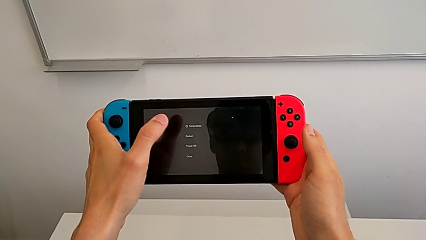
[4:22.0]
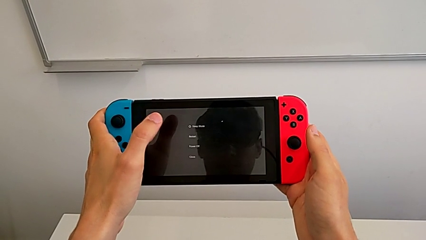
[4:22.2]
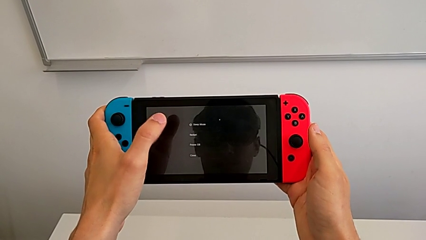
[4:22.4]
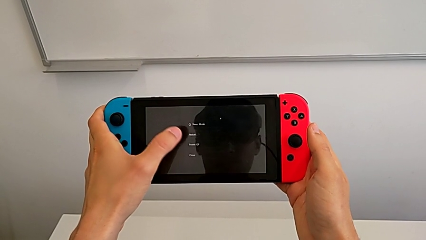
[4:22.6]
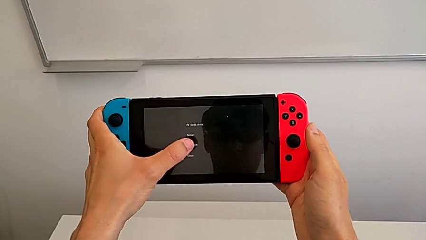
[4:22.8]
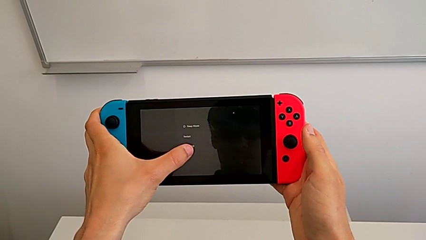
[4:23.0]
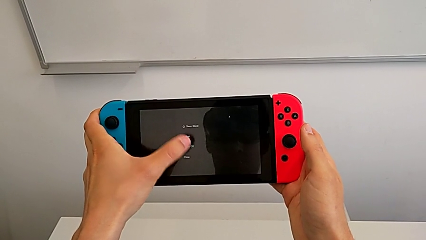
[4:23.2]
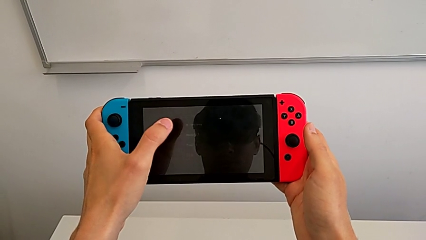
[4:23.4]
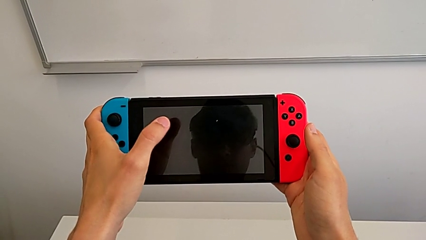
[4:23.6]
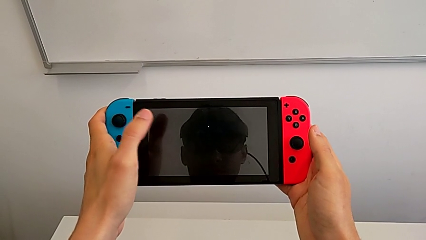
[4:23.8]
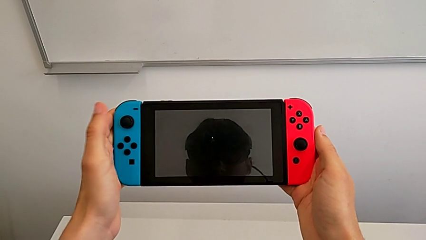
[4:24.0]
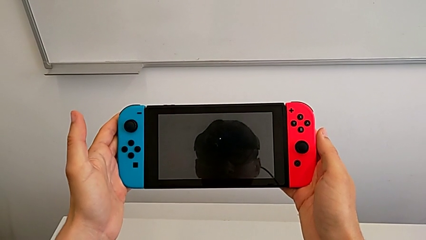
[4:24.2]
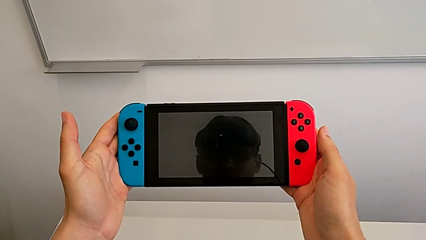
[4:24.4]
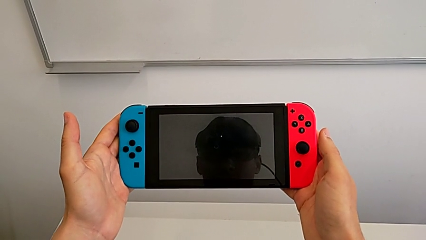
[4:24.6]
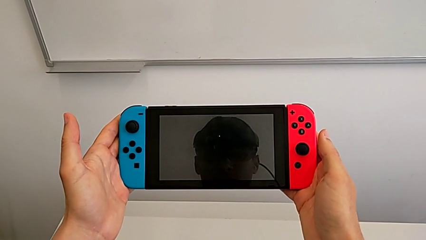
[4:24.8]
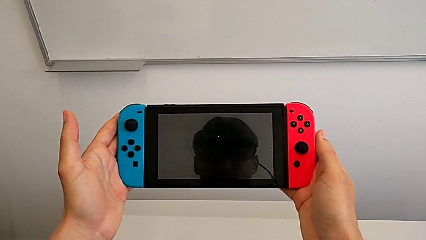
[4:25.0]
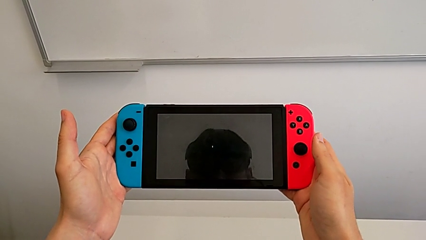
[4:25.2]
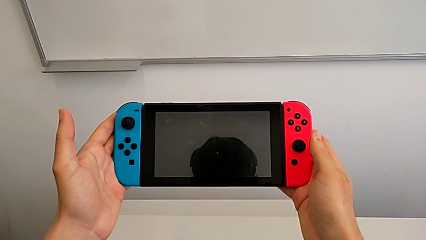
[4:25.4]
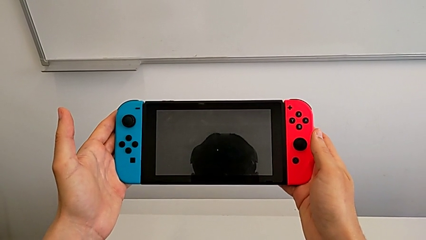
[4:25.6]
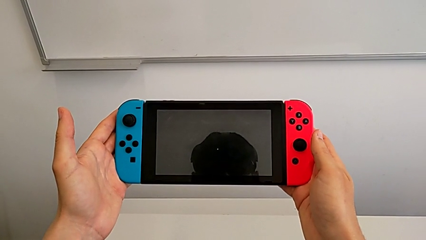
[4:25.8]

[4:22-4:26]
The camera wearer is turning off their Nintendo Switch. They tap the touch screen and hold the Nintendo Switch.
